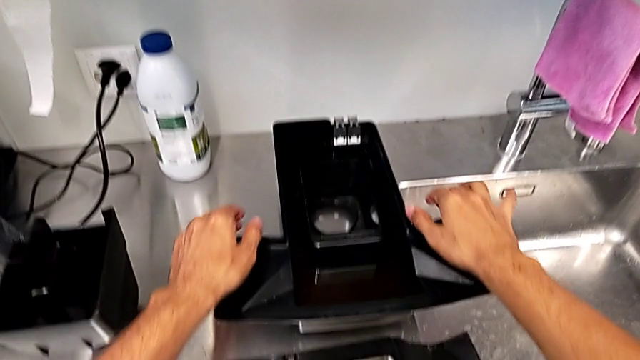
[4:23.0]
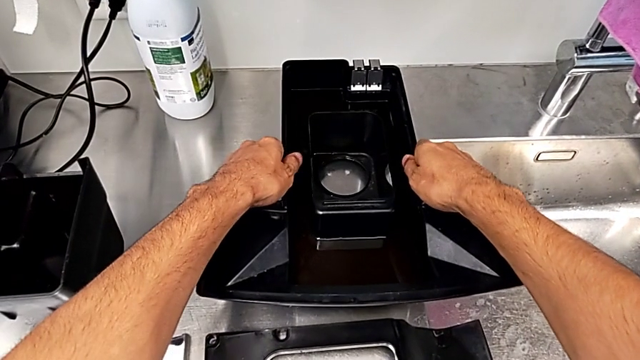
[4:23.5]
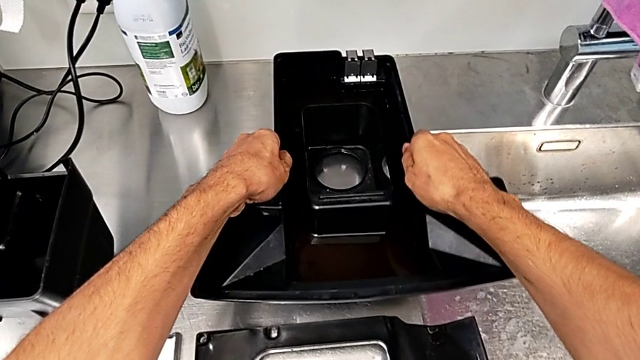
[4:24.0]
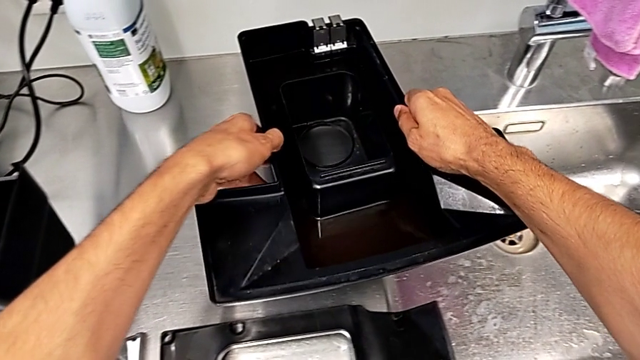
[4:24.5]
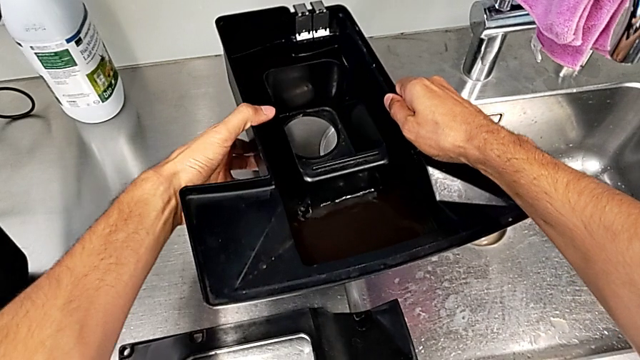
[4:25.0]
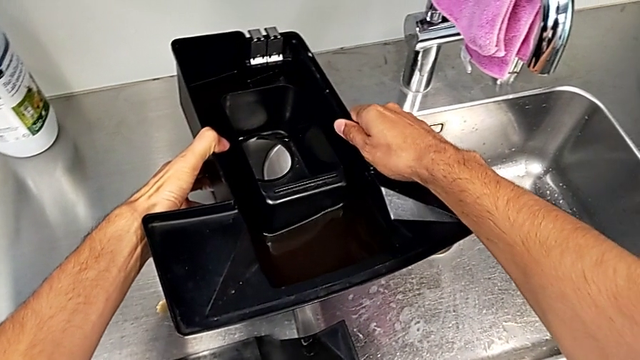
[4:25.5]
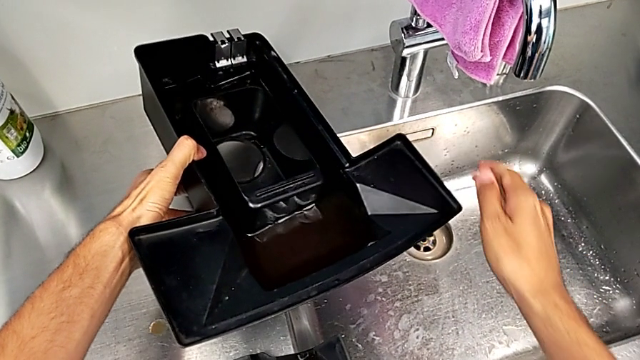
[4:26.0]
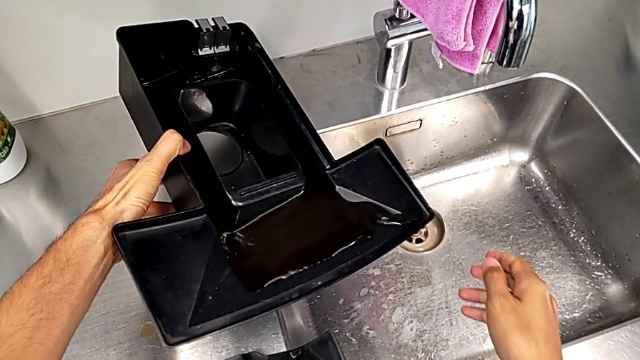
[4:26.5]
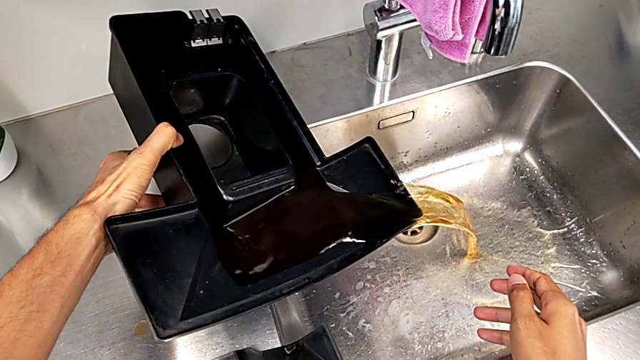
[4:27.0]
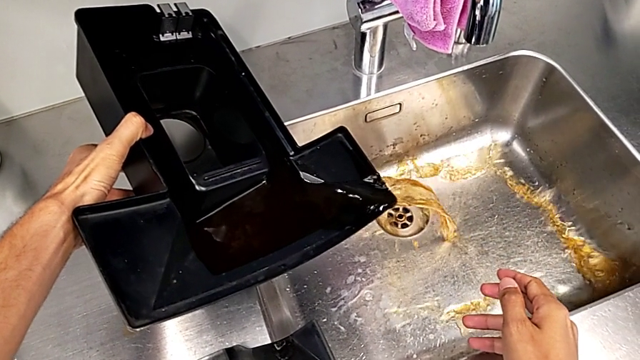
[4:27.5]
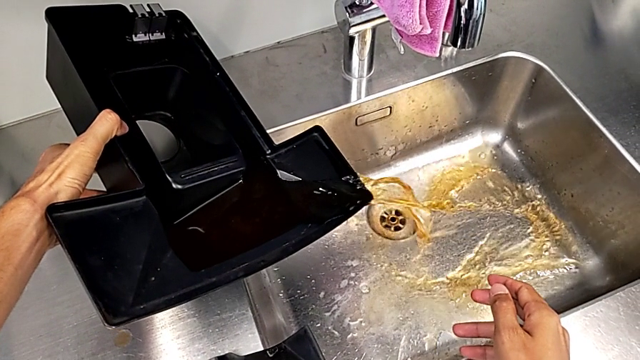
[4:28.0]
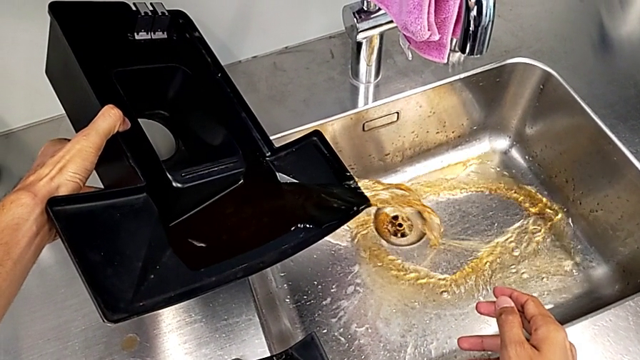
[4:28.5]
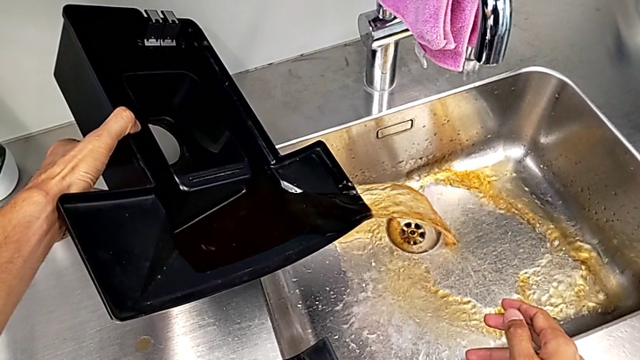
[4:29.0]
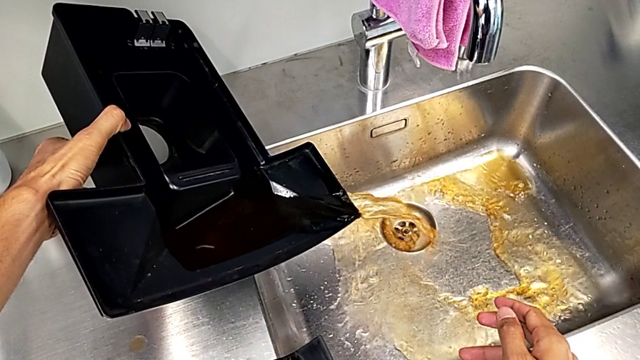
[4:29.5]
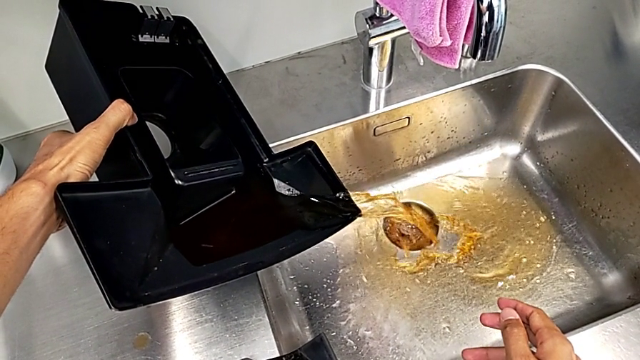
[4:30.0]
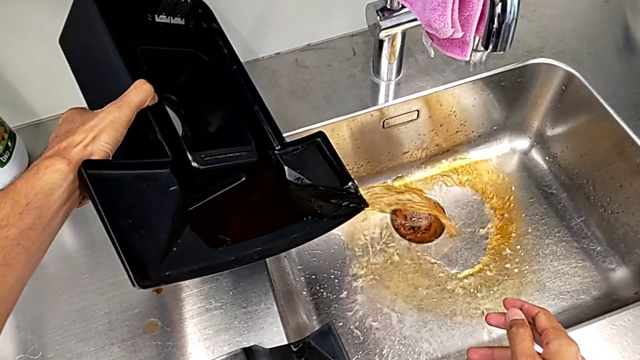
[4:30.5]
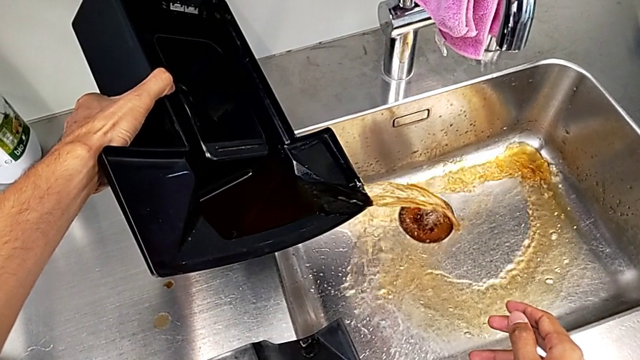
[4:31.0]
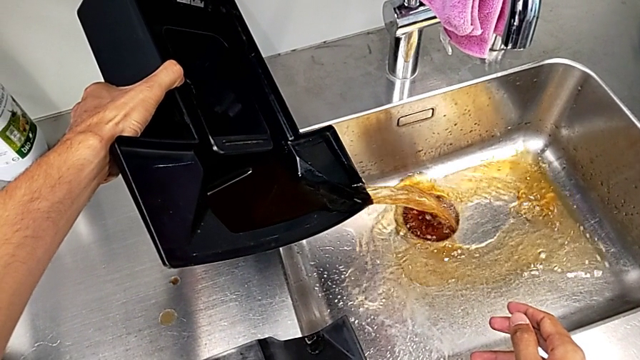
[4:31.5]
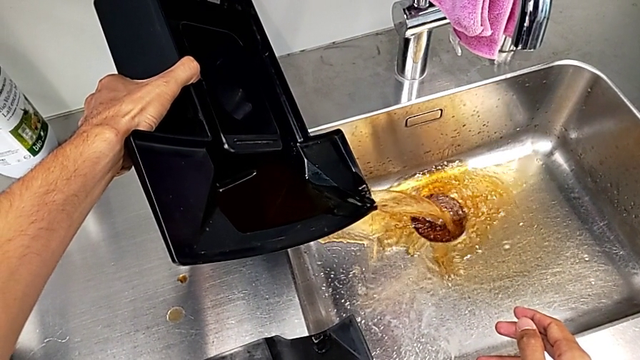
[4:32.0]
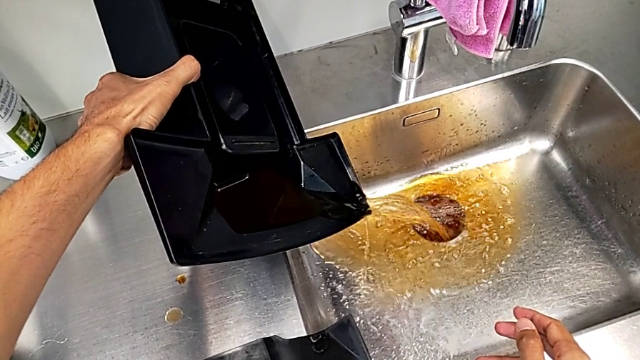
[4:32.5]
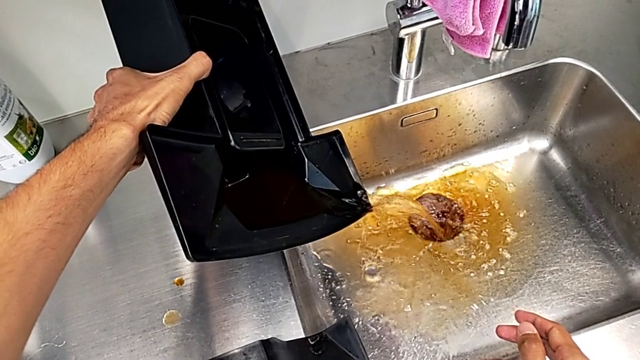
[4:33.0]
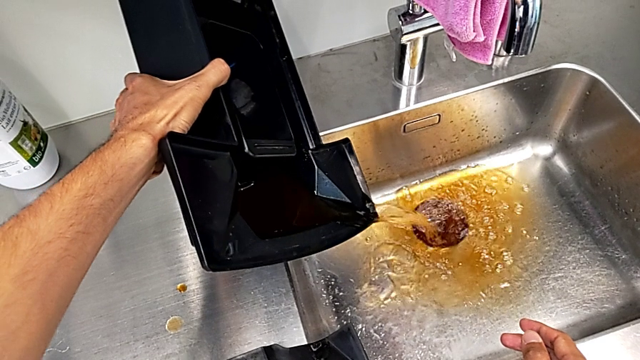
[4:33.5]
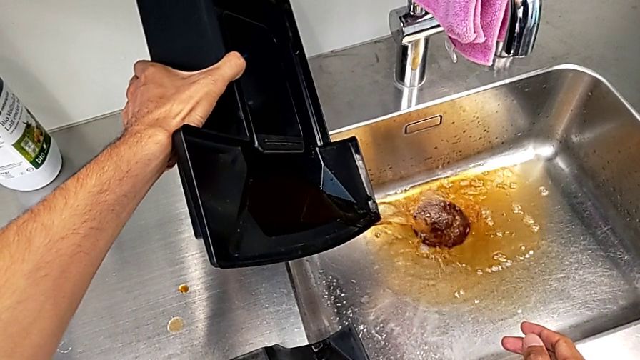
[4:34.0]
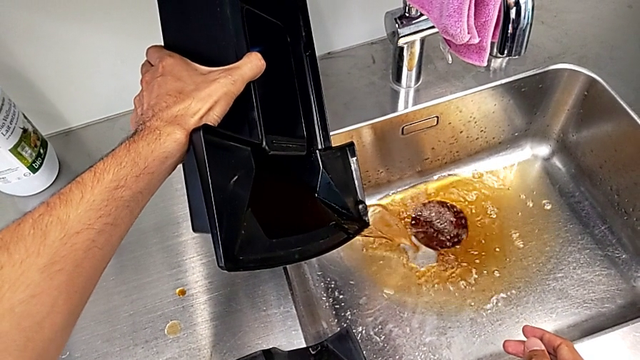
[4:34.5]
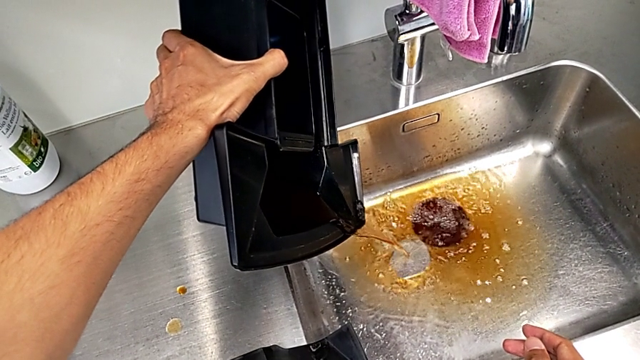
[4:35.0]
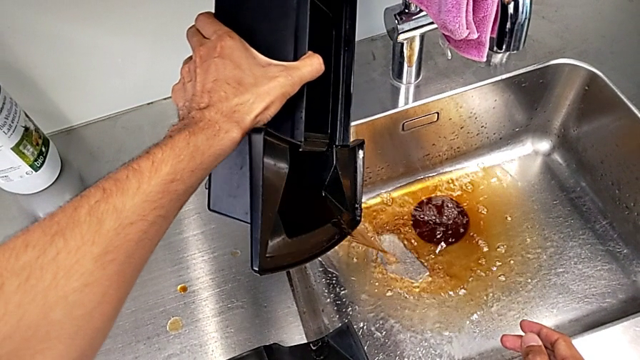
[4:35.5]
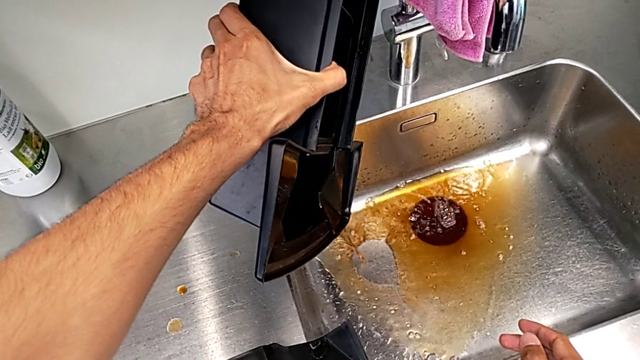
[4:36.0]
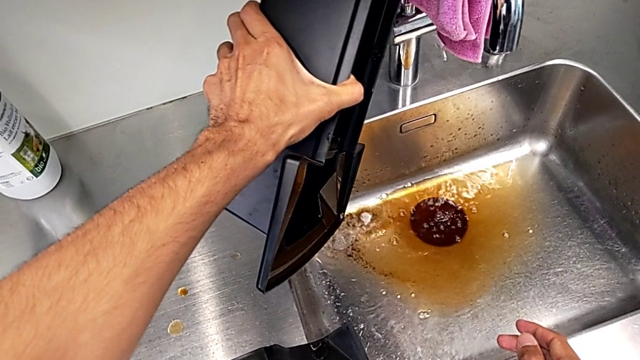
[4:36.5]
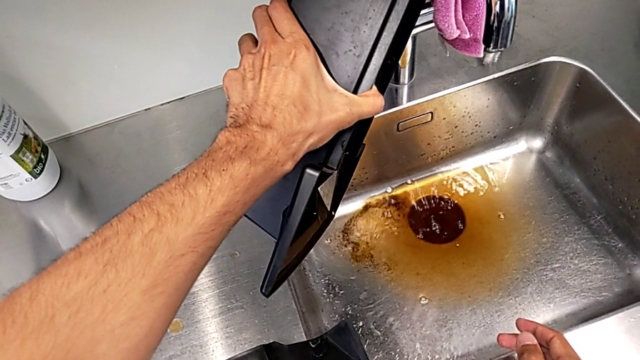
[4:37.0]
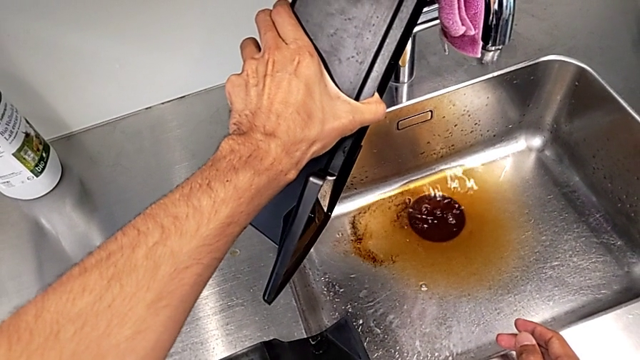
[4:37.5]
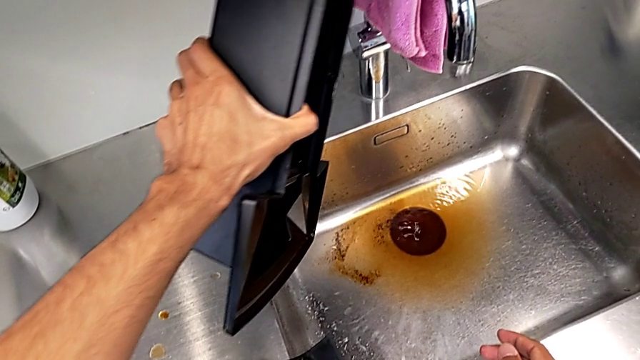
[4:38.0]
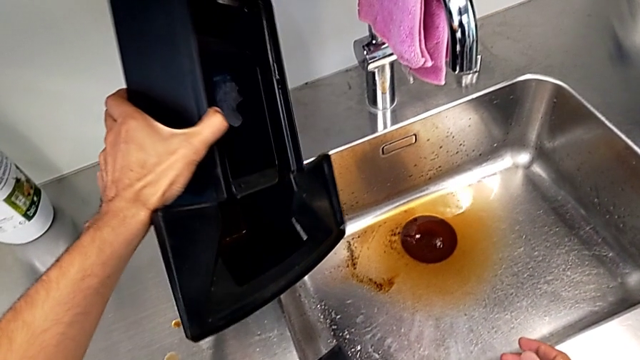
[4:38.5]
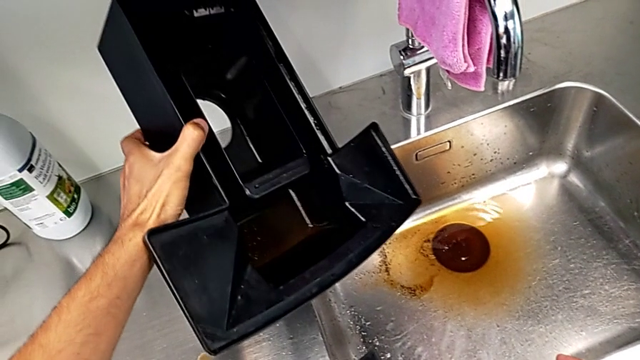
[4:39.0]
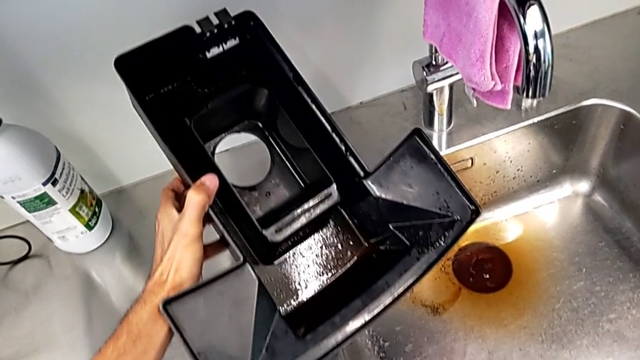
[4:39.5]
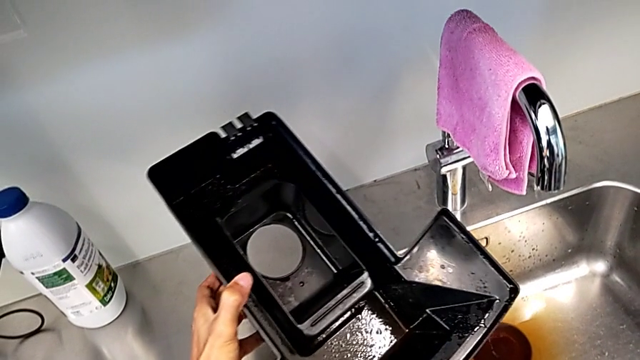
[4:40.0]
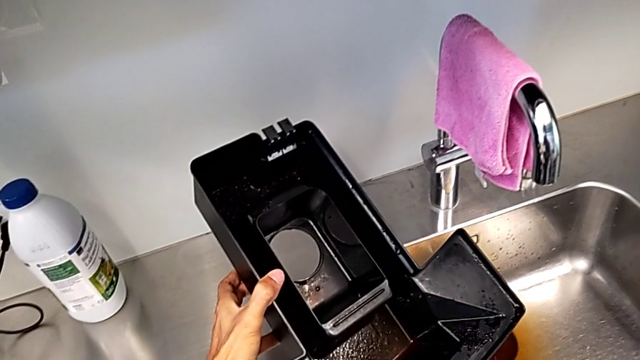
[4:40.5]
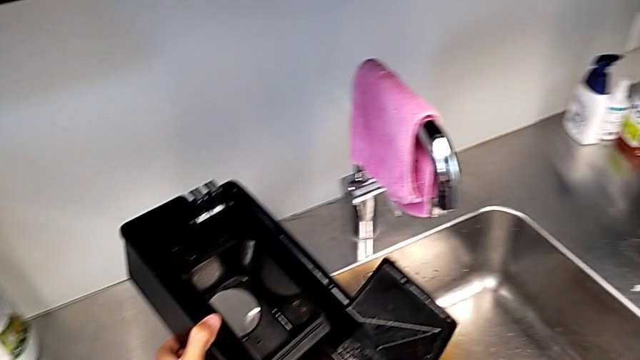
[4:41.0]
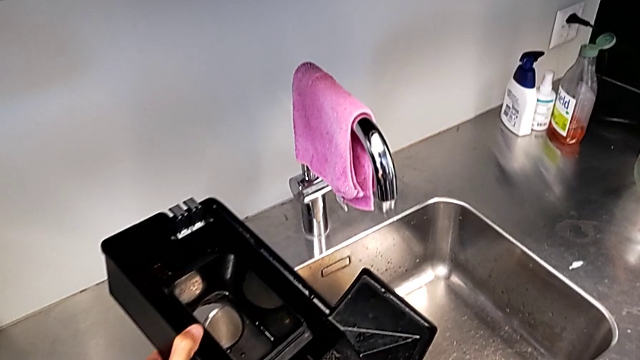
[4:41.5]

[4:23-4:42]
The camera wearer empties the drip tray into the sink. They grab the drip tray, lift it and empty it.

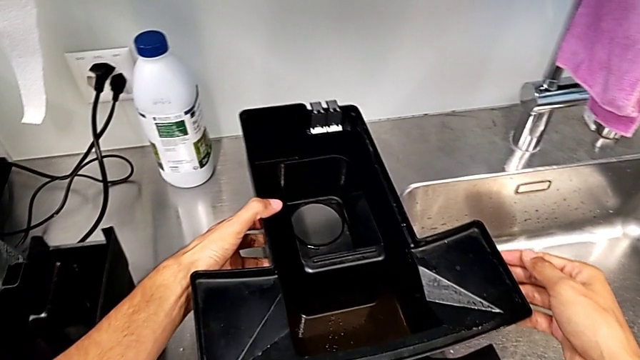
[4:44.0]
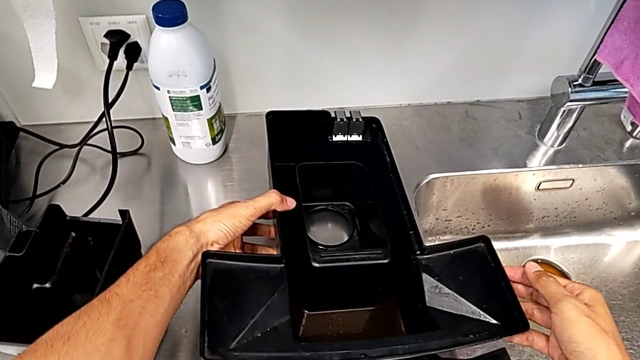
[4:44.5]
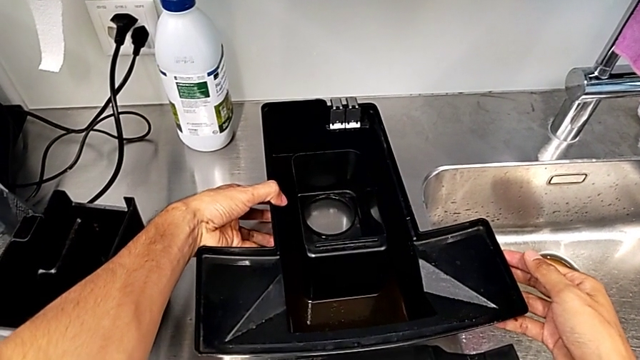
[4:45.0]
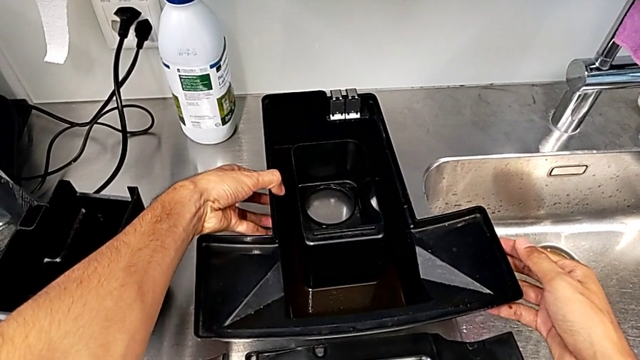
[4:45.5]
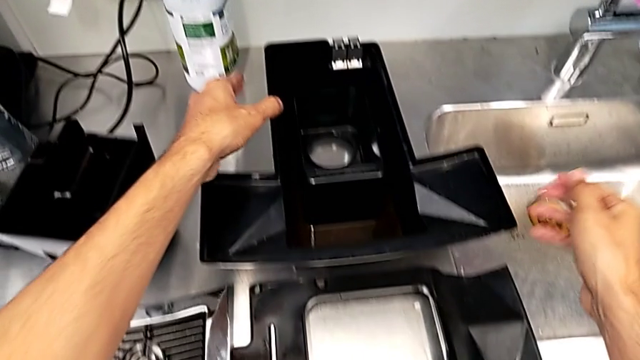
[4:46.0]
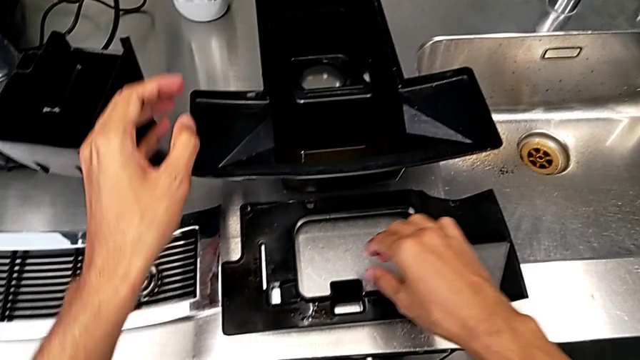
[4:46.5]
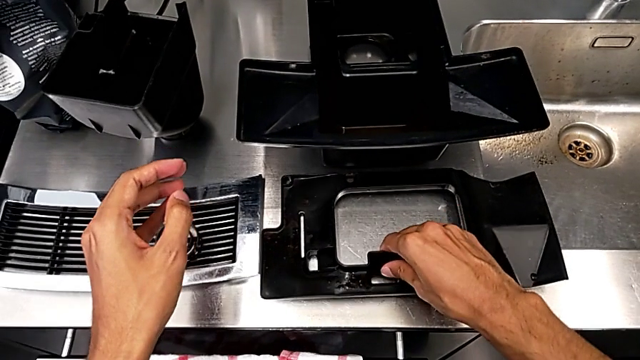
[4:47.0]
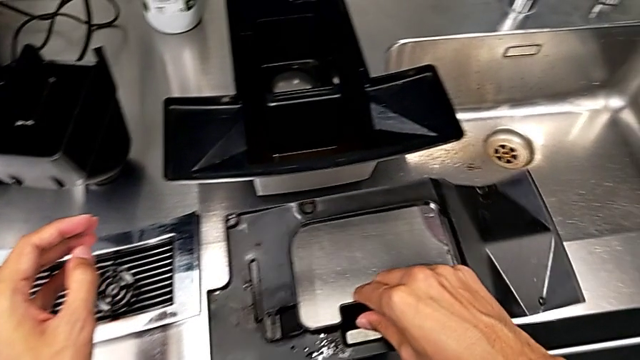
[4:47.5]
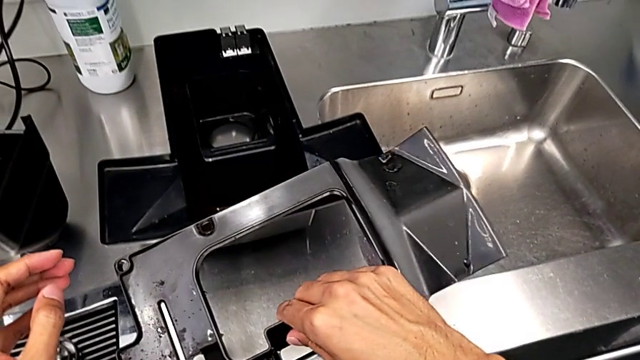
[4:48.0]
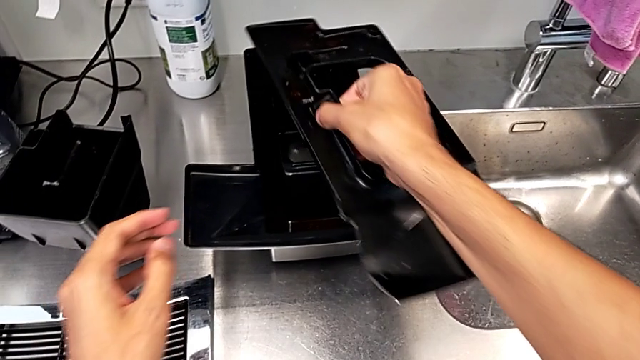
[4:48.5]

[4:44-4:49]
The camera wearer is inserting the drip tray into the coffee machine. They begin to assemble the black drip tray.
